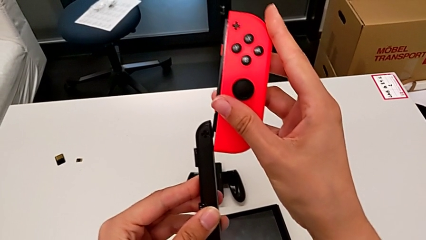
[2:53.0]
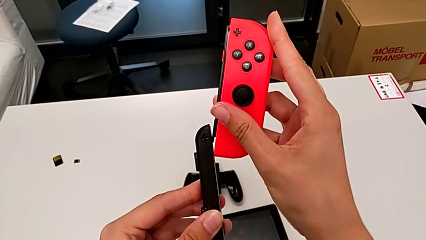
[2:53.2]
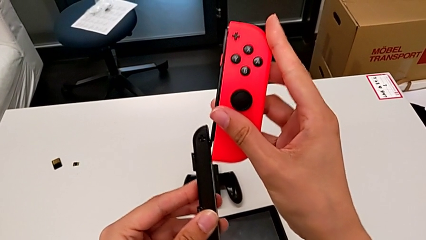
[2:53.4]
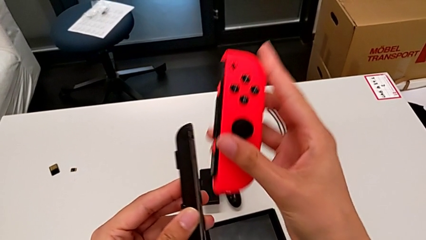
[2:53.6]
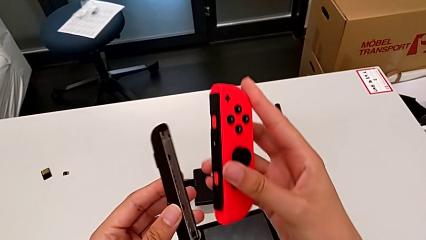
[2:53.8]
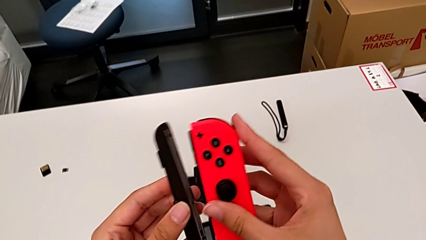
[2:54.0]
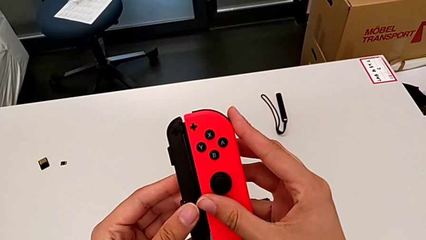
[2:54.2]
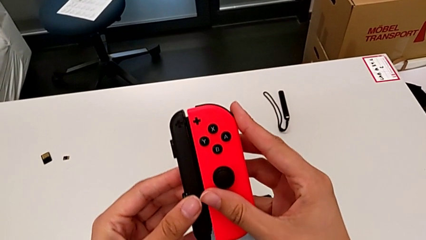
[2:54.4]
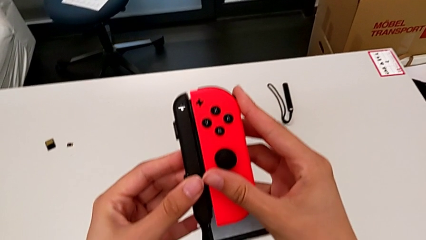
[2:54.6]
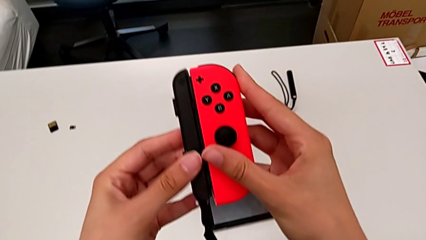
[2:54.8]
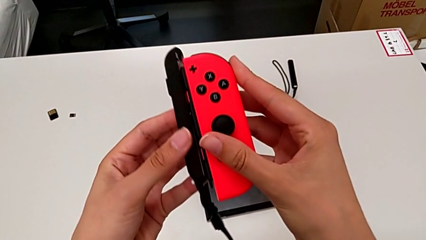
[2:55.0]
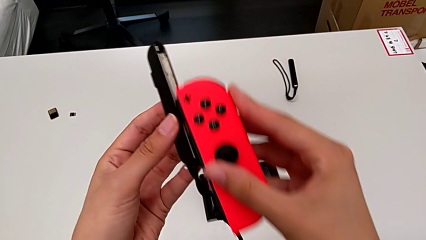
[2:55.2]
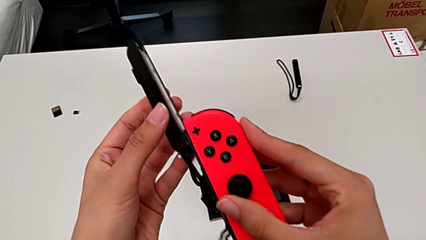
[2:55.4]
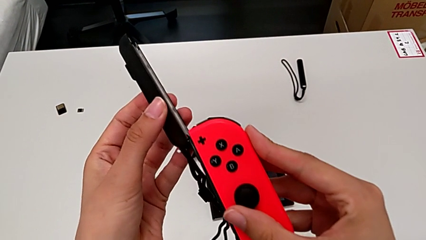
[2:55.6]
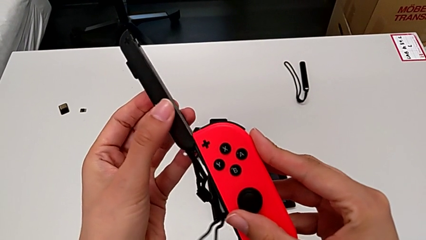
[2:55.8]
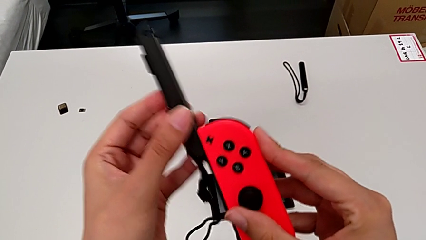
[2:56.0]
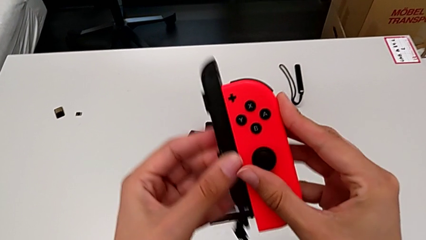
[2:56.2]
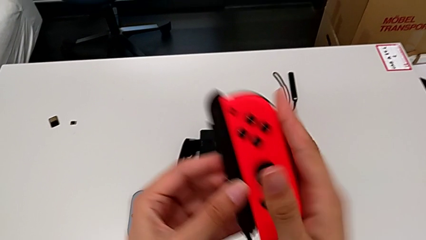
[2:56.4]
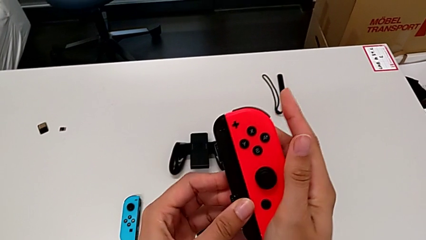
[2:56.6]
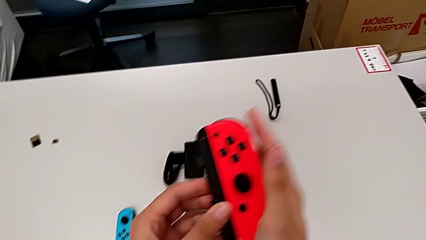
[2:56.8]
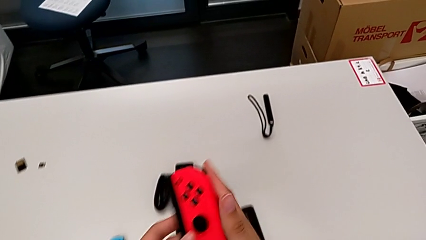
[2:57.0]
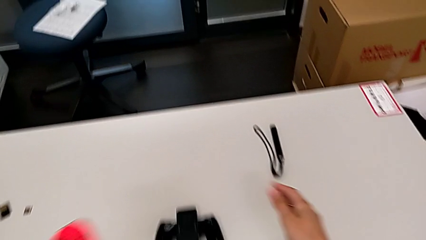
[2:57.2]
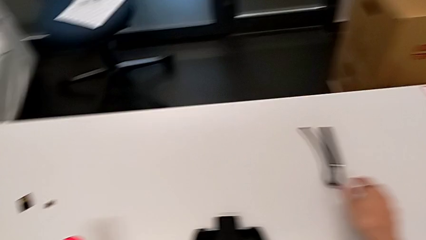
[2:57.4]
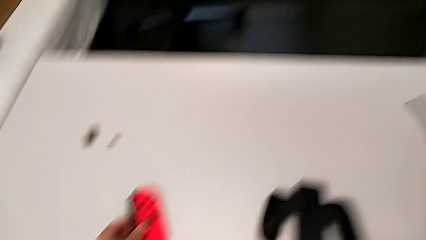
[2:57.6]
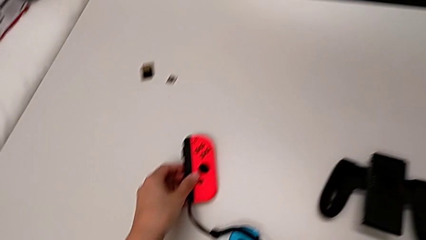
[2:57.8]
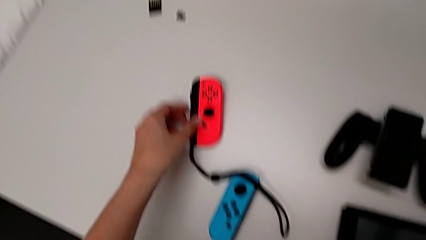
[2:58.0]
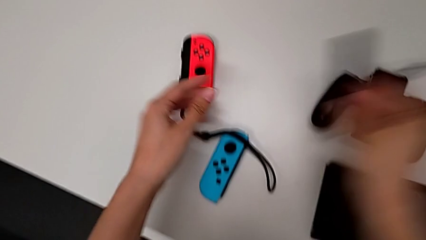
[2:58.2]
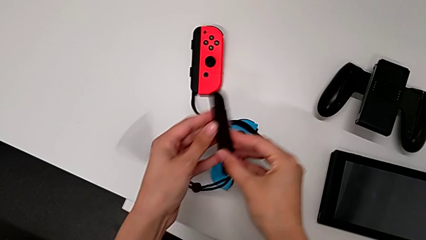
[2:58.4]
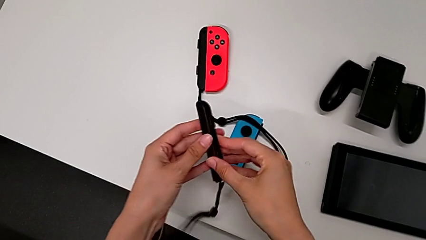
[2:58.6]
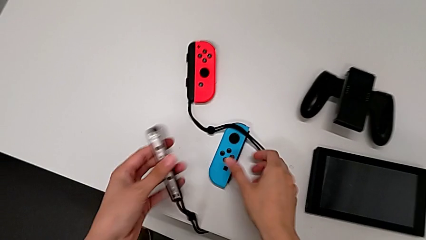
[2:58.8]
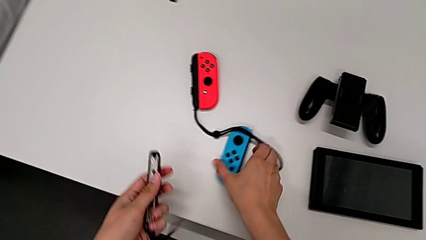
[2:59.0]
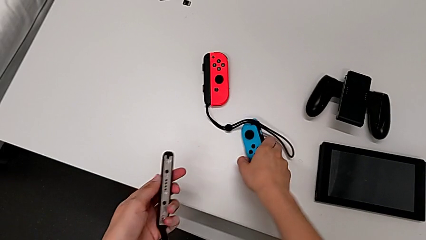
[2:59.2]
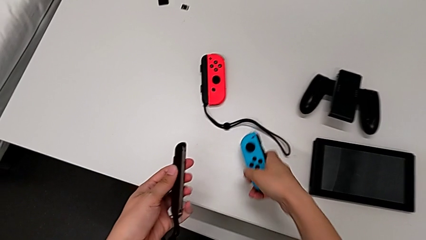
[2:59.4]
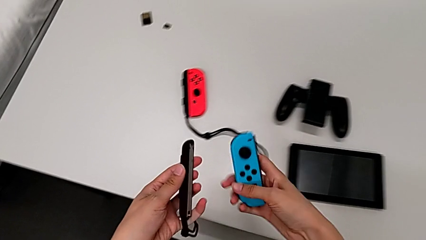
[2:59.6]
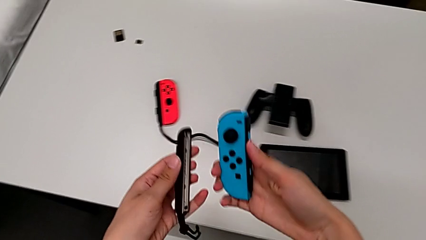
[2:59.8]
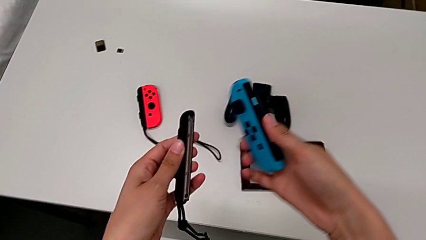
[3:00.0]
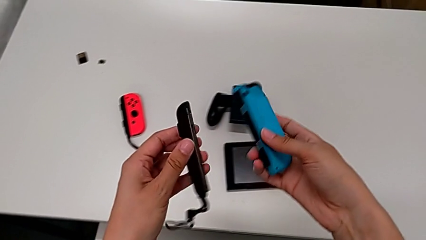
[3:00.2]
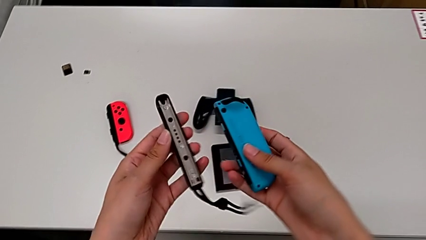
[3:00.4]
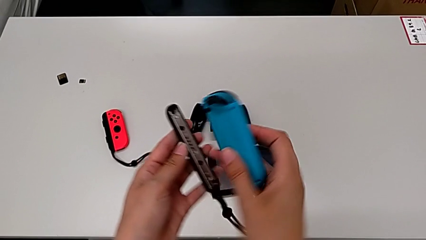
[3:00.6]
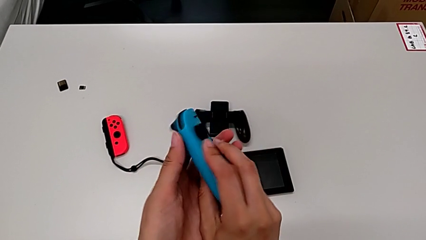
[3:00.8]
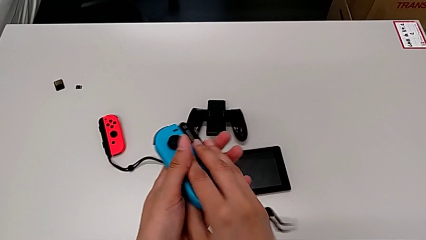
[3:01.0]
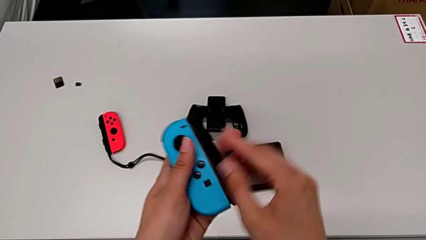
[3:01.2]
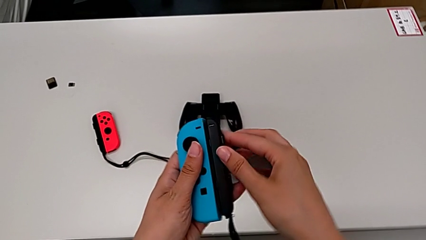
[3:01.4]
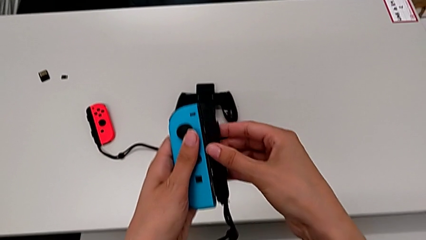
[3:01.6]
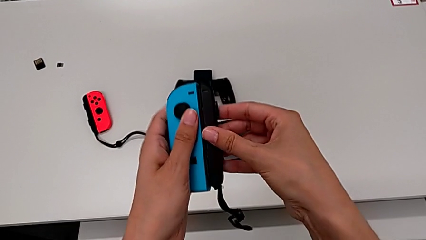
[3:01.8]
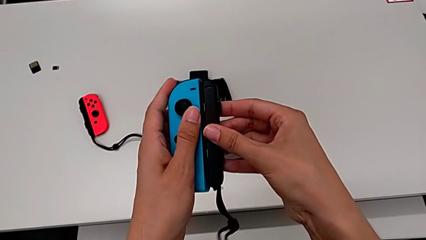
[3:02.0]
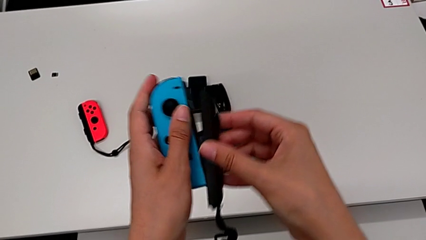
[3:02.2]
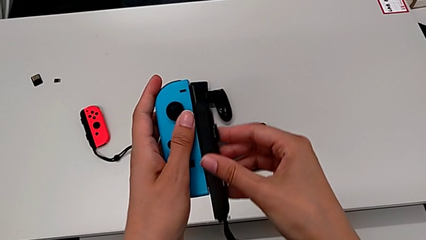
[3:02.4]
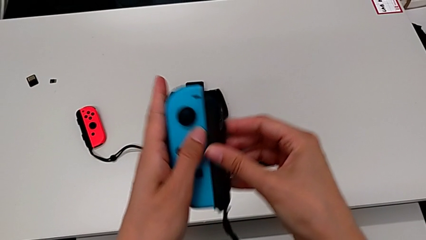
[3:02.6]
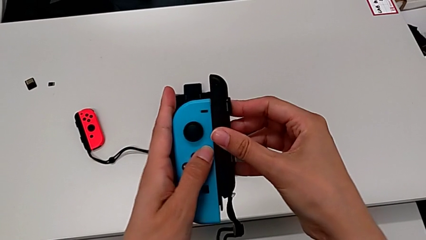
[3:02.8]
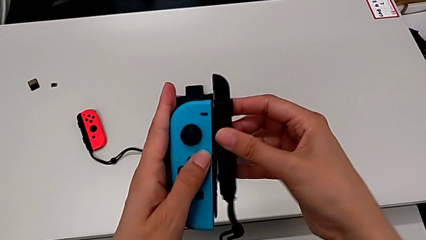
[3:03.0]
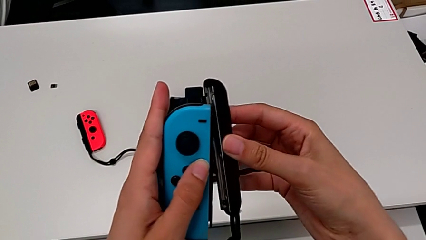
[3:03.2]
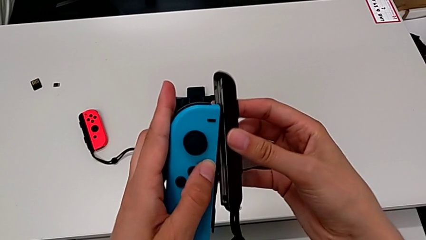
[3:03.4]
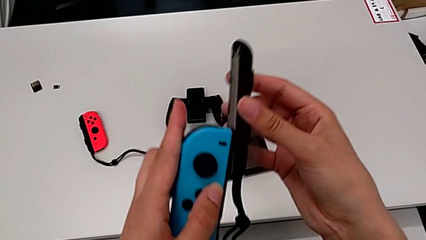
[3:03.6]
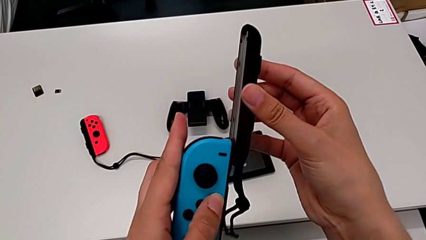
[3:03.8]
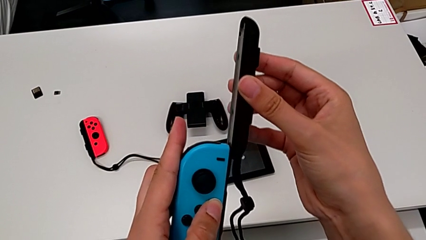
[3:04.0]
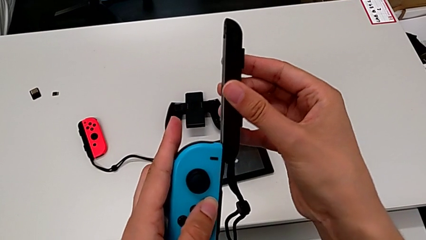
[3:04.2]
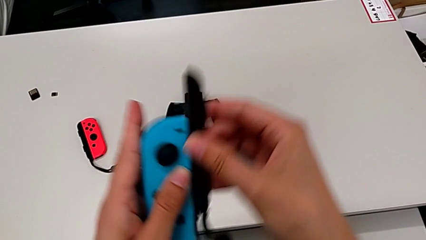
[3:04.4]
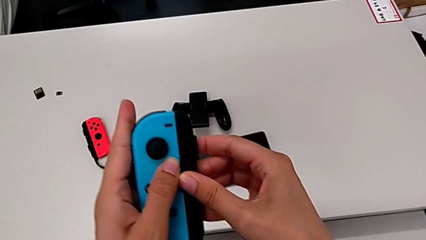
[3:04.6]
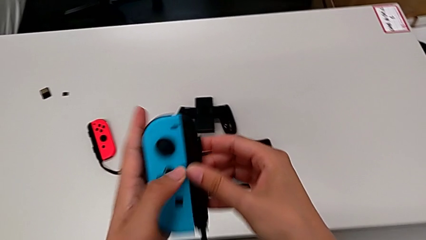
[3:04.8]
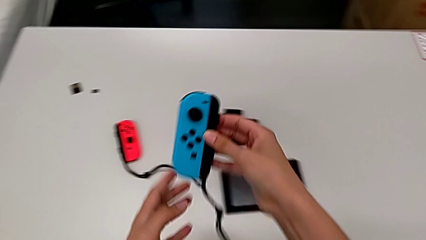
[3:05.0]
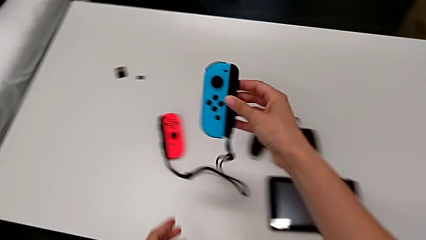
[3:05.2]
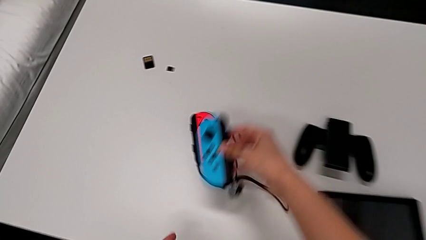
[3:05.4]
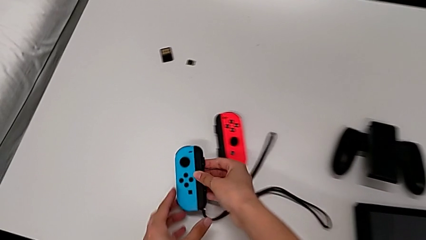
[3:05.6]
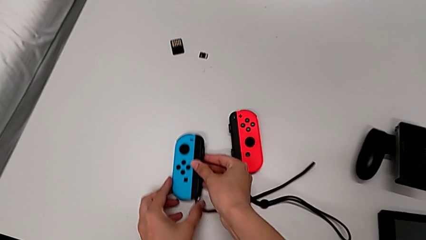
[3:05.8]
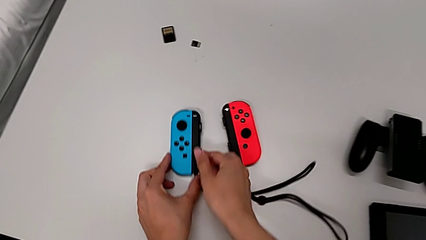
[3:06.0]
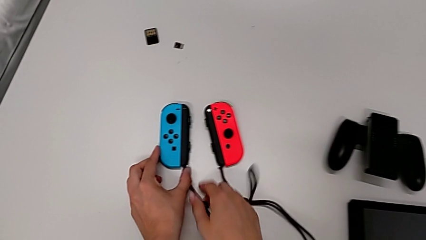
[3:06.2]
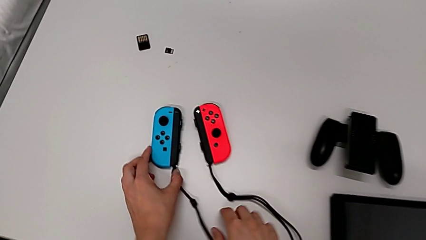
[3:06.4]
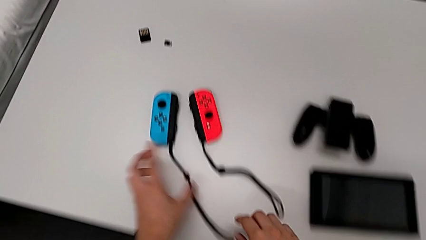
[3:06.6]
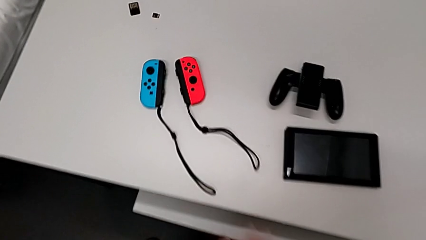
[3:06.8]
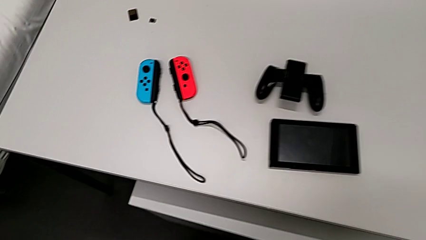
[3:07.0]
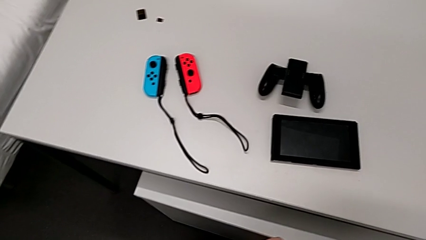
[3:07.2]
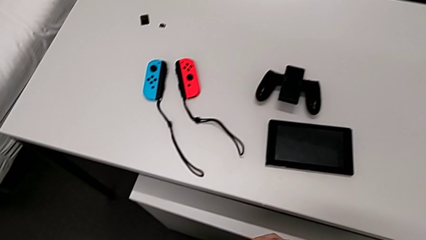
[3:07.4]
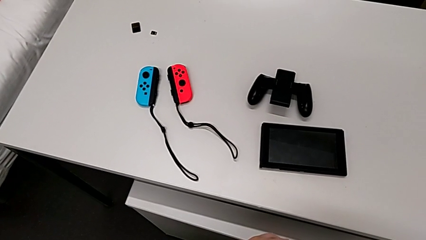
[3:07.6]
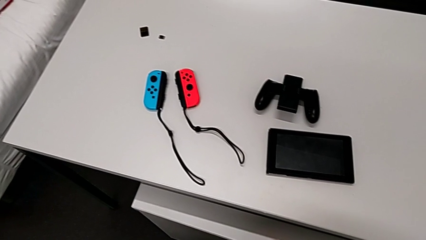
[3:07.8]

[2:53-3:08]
The camera wearer is inserting the controllers into the Joy-Con's mode. They insert the red Joy-Con controller, failing to align it properly with the Joy-Con strap so they don't unite in the end, insert it, place it, grab the second Joy-Con strap, lift the blue Joy-Con controller with the right hand, grab it with the right hand, align it, insert the second Joy-Con strap and begin to place the blue Joy-Con controller.

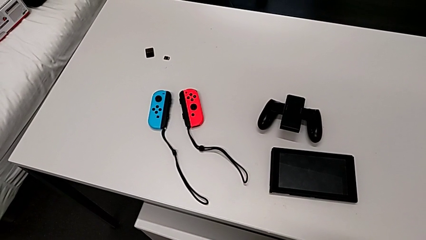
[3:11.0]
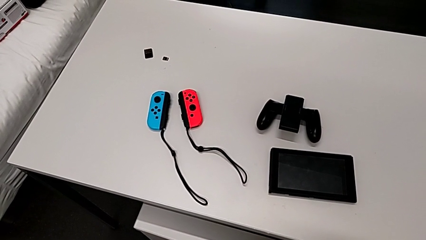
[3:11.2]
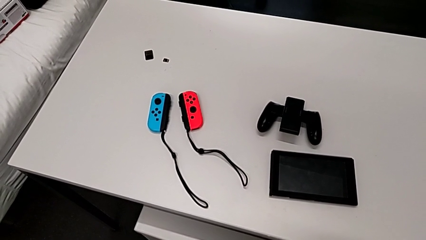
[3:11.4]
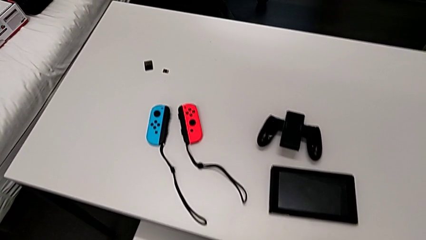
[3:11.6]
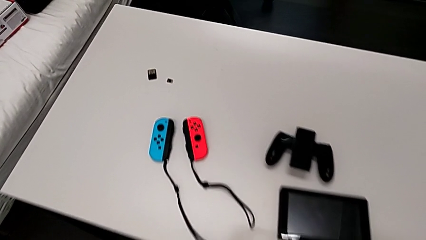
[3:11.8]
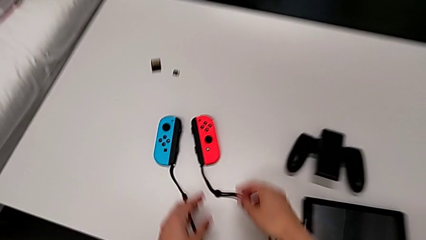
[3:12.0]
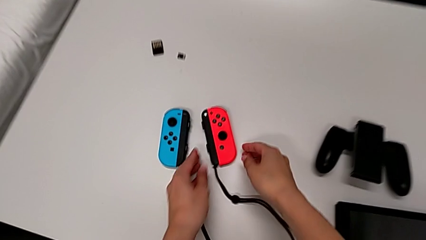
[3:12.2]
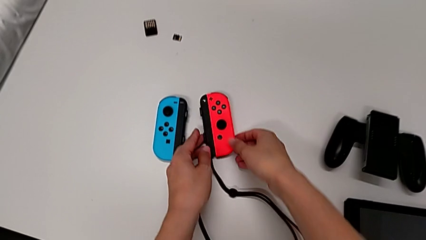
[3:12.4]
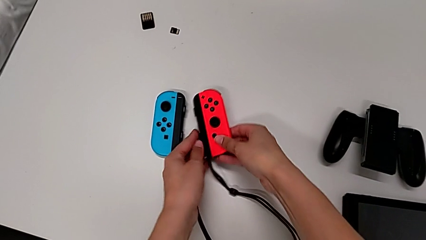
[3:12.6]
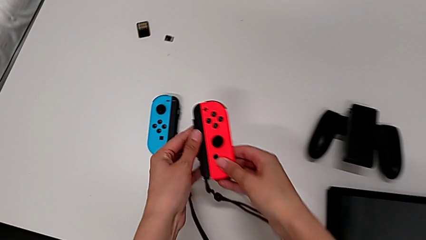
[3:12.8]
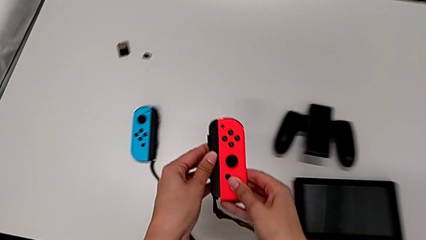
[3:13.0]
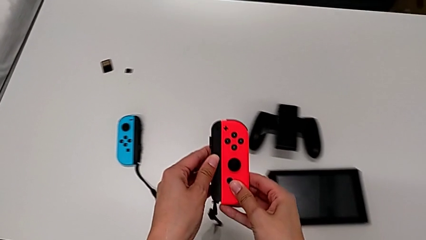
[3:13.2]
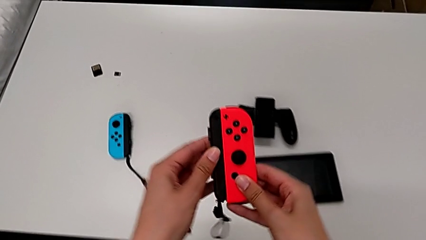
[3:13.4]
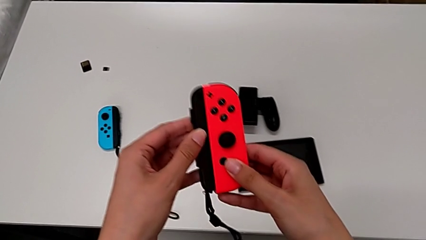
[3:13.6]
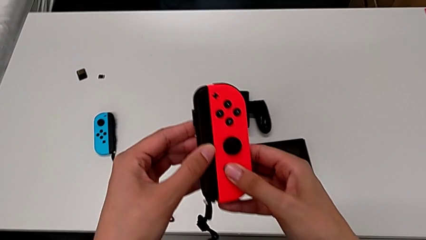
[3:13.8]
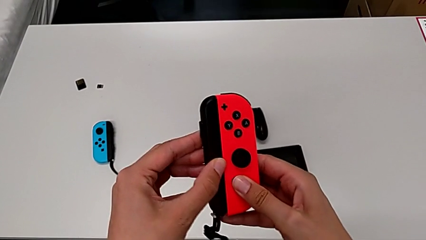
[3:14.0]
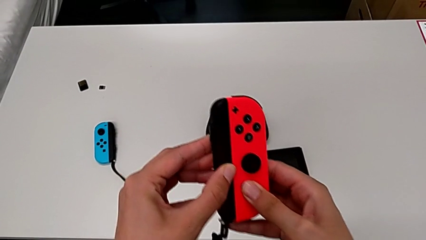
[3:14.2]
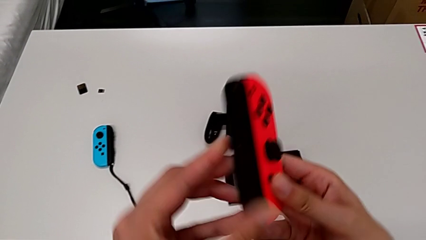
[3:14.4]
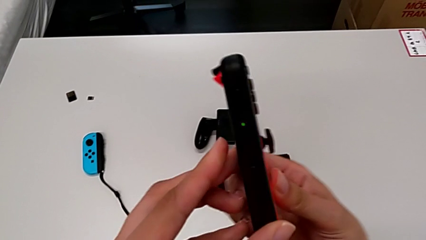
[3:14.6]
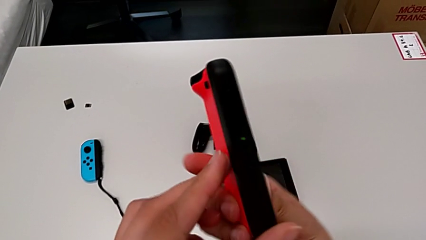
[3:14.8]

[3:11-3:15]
The camera wearer is inserting the Nintendo Switch controllers into the screen. They grab the red Joy-Con controller with the right hand and lift it with the right hand.
